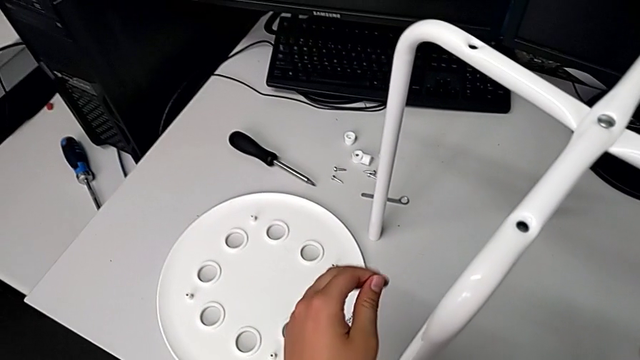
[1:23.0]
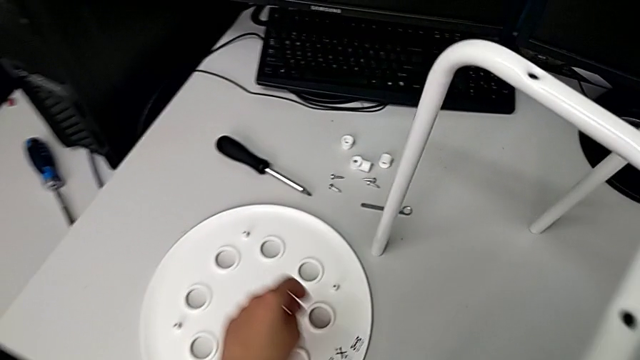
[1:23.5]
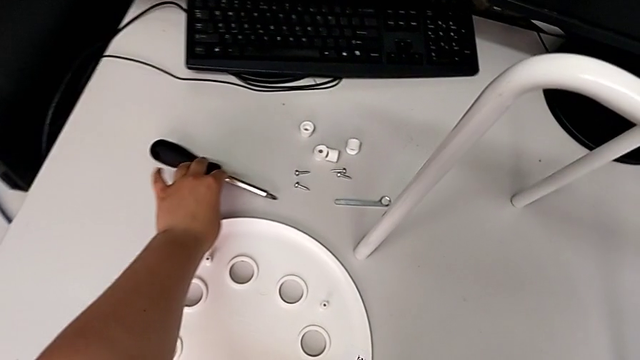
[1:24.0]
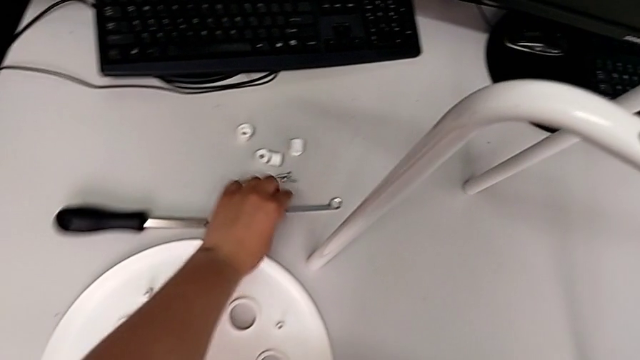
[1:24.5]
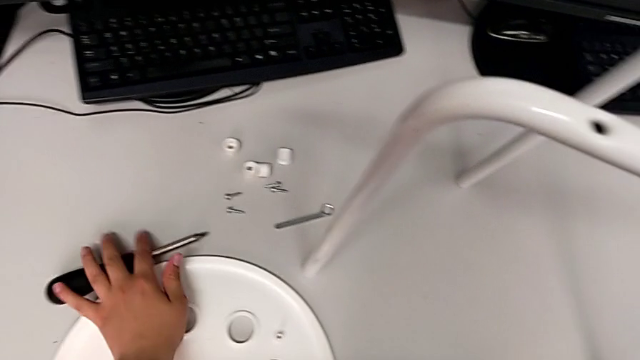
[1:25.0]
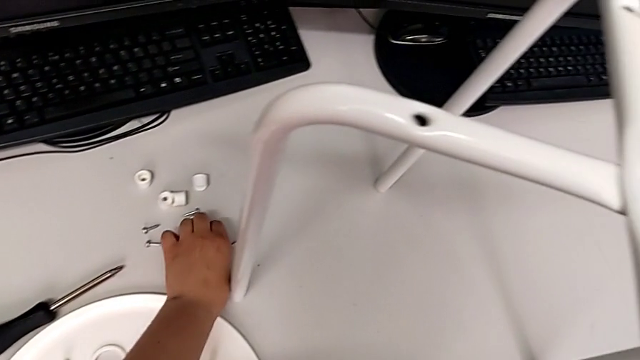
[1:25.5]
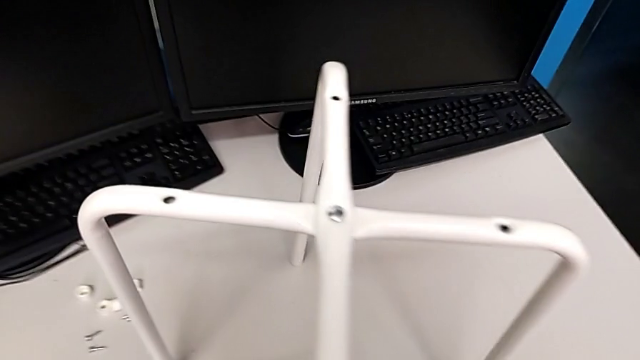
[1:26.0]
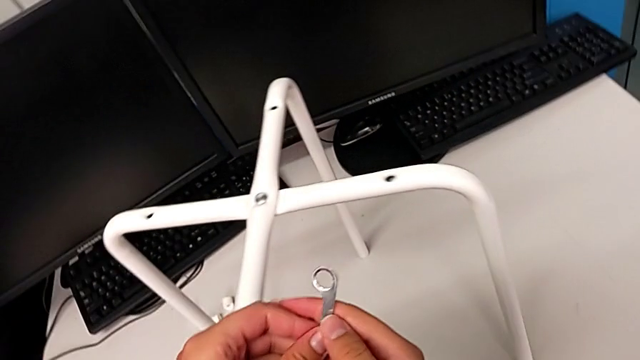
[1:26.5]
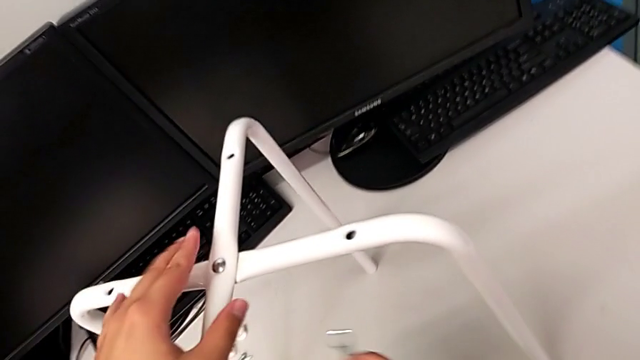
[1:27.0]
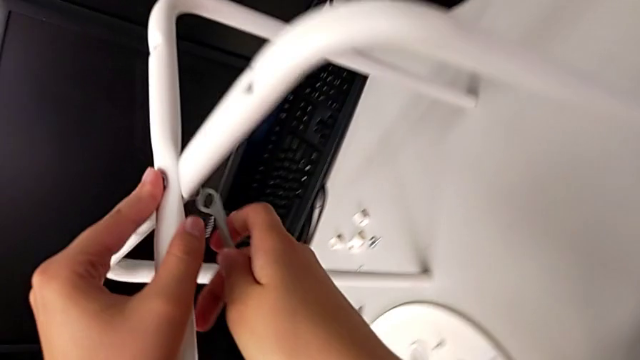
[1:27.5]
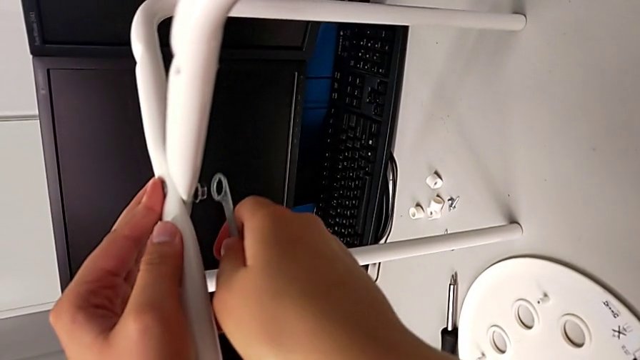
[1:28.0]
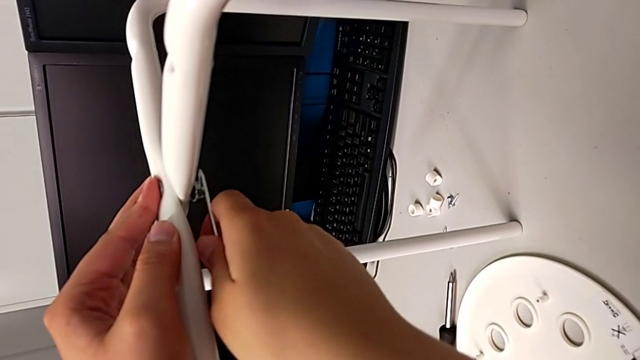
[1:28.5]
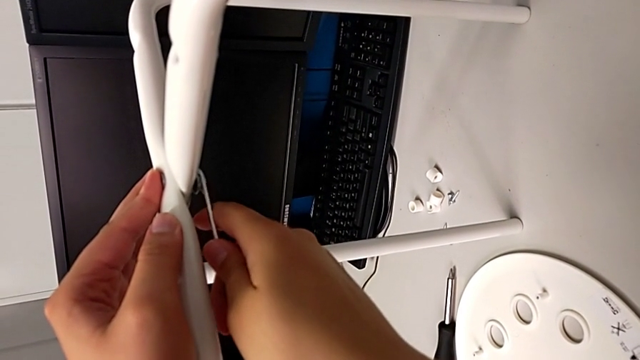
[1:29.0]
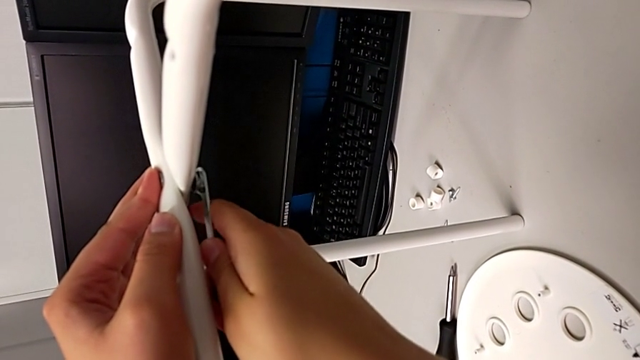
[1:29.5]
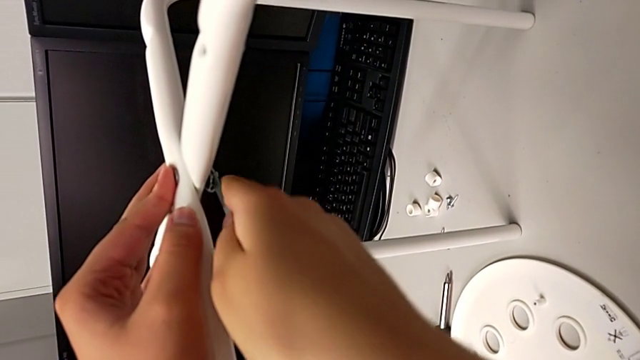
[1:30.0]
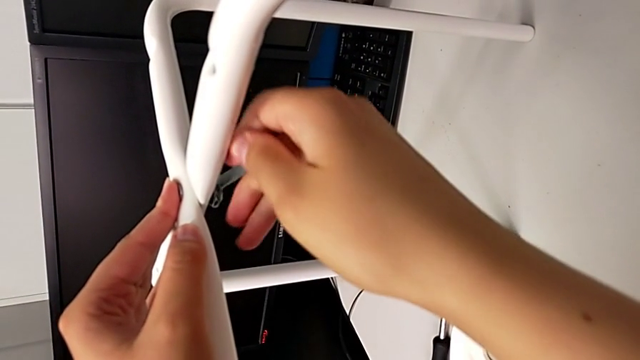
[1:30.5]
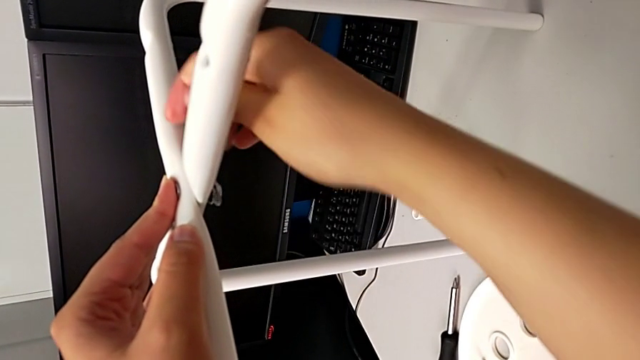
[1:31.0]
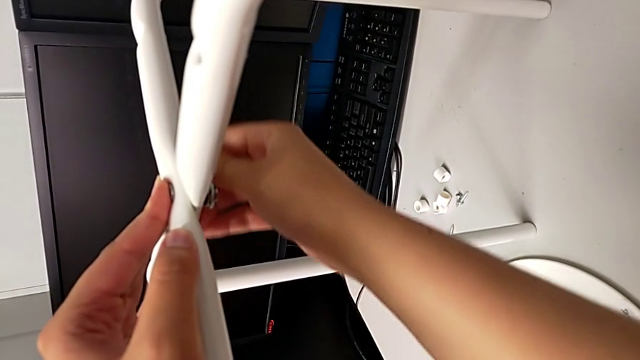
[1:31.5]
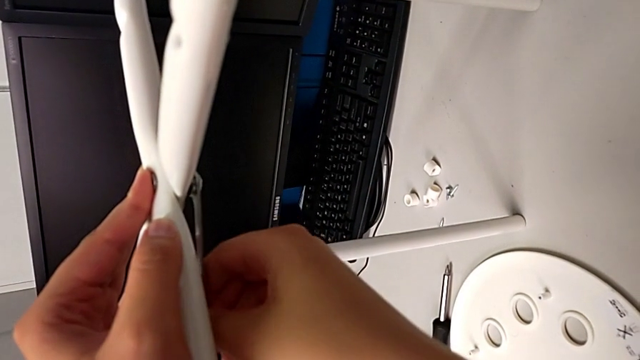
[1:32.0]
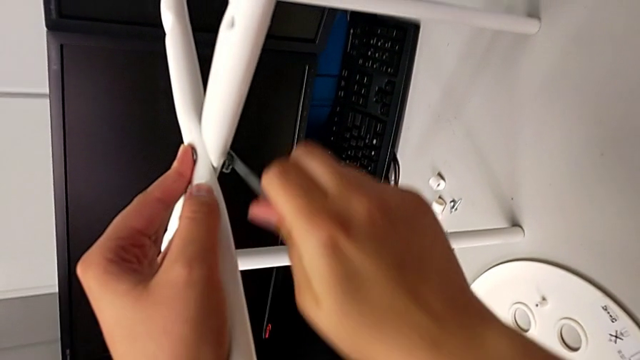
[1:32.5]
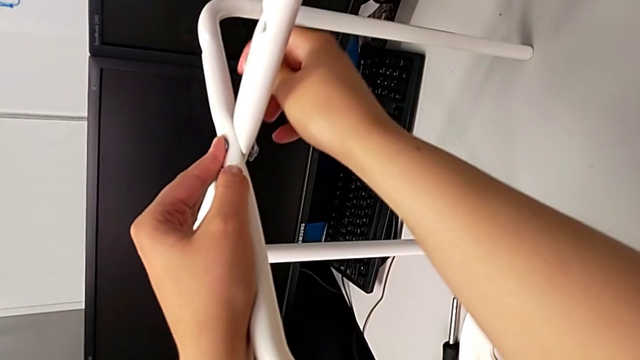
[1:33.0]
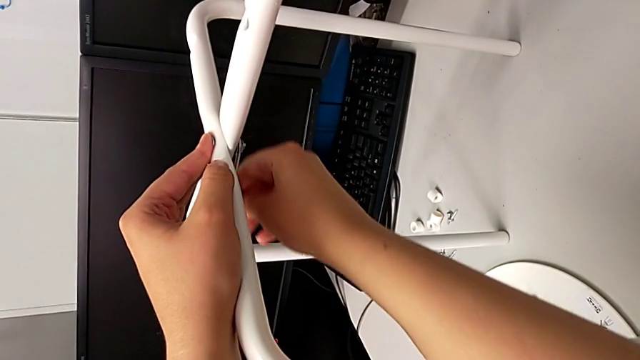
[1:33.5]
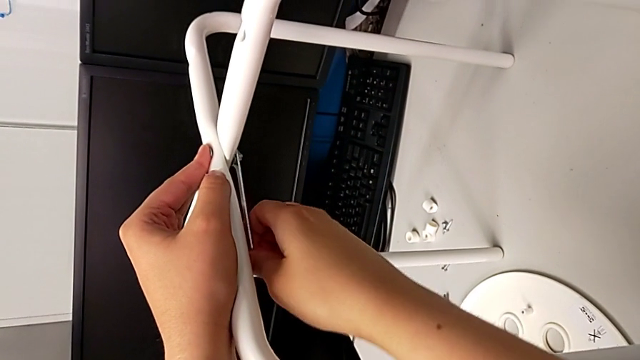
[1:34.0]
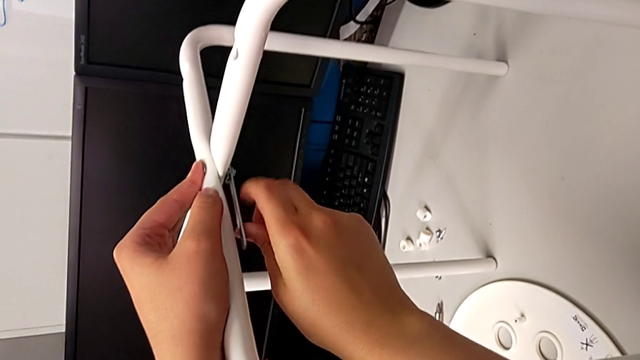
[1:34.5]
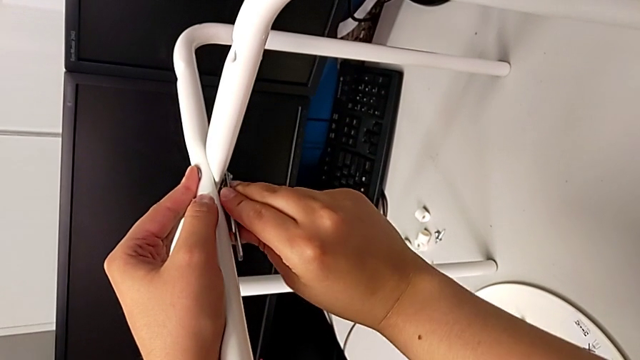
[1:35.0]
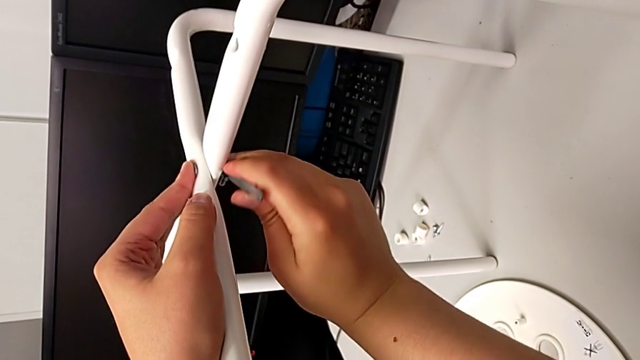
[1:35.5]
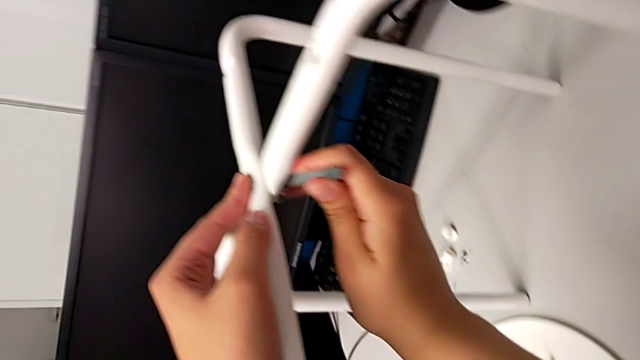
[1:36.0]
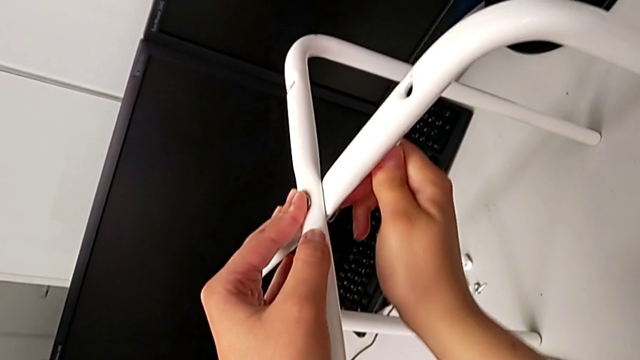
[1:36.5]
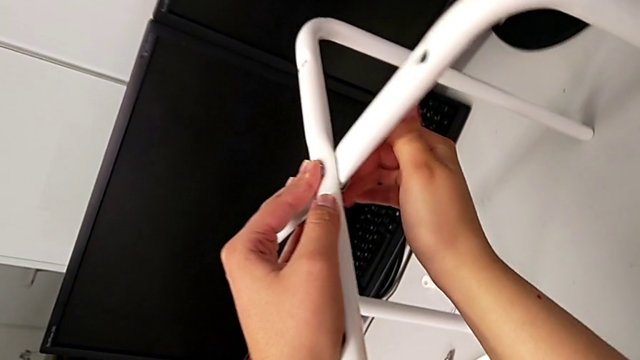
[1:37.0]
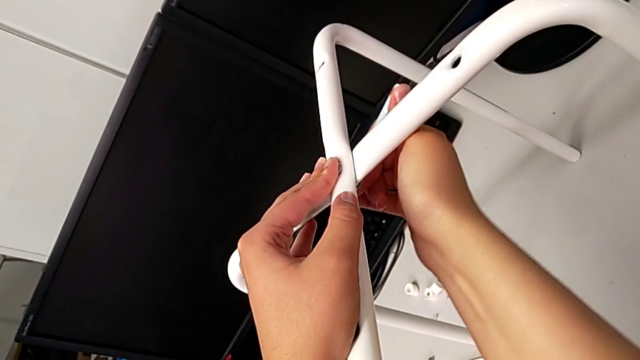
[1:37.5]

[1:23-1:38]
The camera wearer is assembling the legs. They wrongly grab the screwdriver, grab the Allen wrench, lift it, insert it, hold the leg and begin to screw the hex nut.

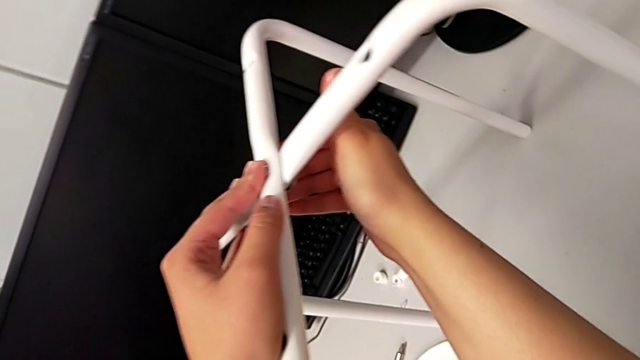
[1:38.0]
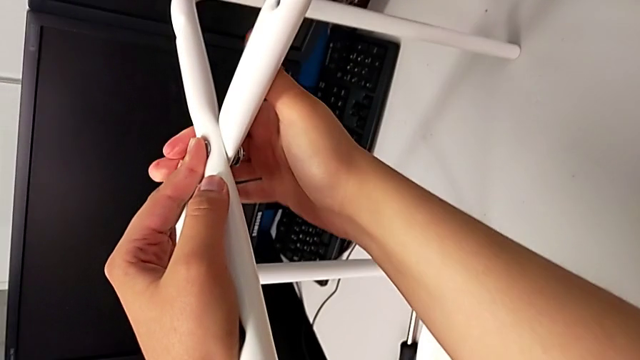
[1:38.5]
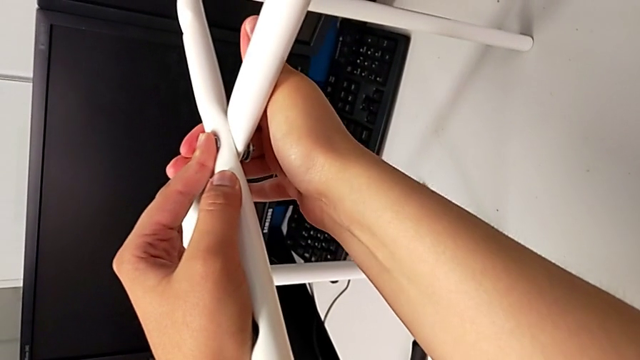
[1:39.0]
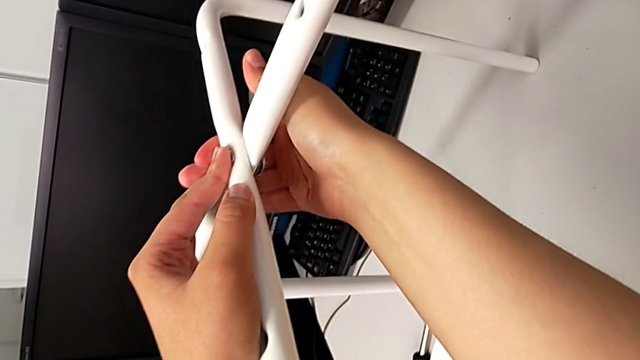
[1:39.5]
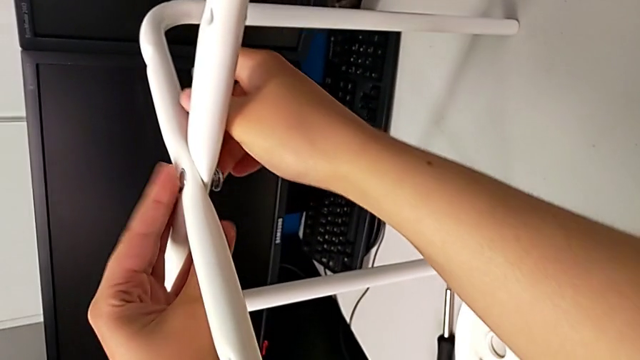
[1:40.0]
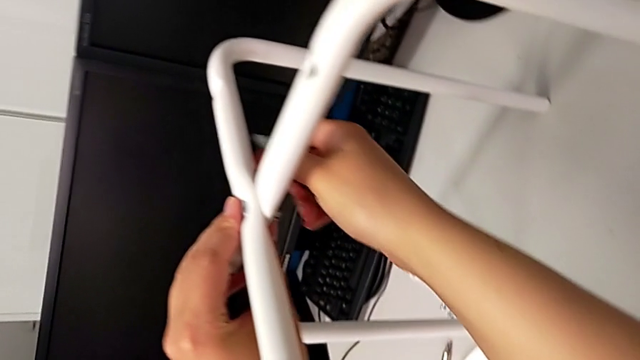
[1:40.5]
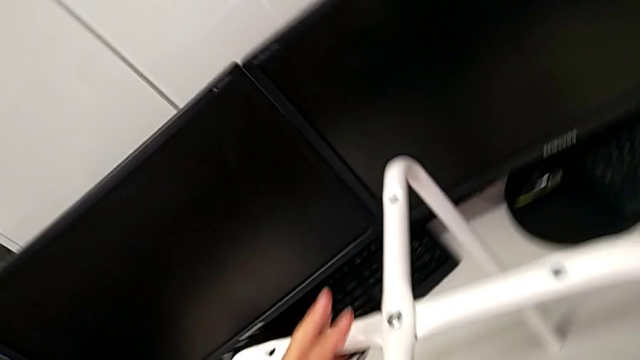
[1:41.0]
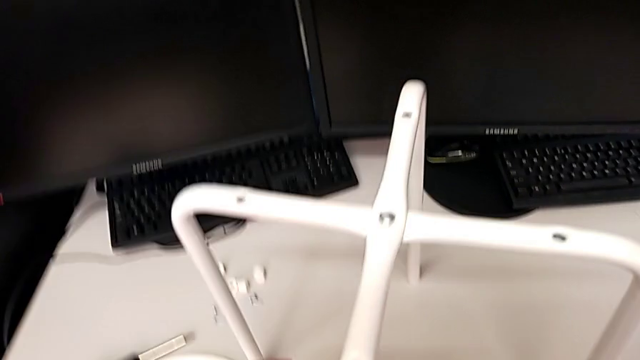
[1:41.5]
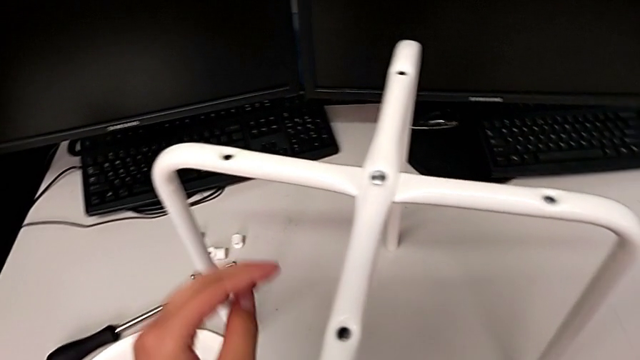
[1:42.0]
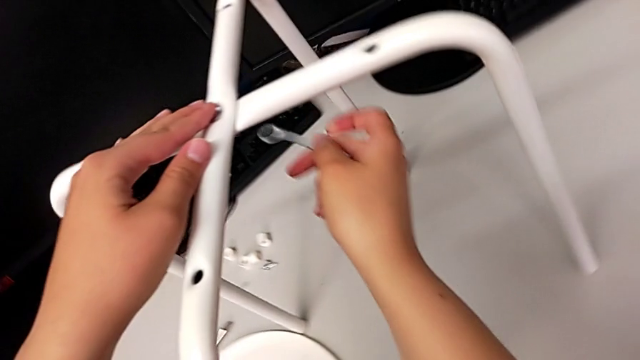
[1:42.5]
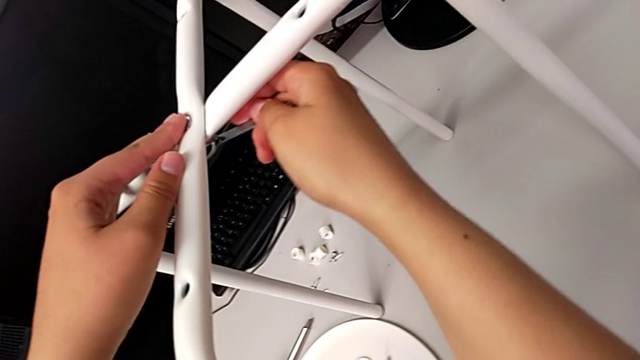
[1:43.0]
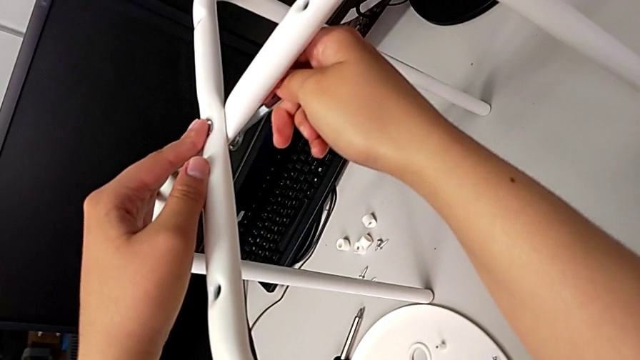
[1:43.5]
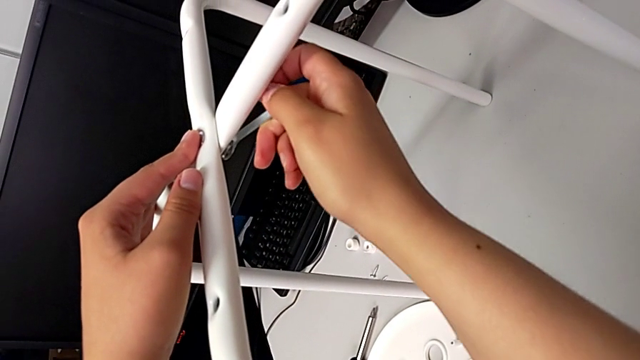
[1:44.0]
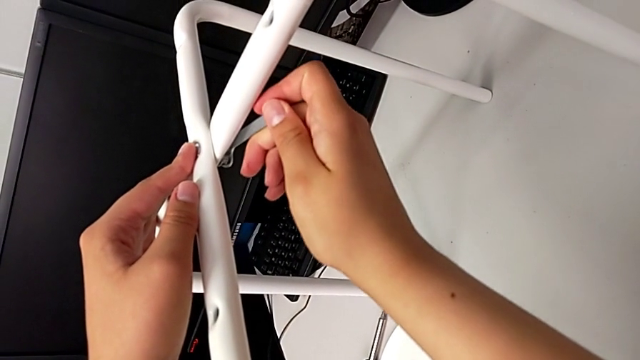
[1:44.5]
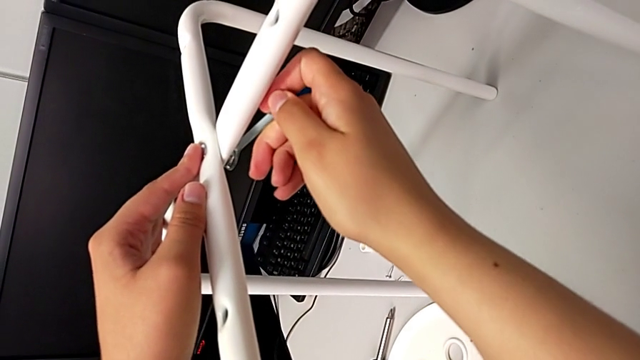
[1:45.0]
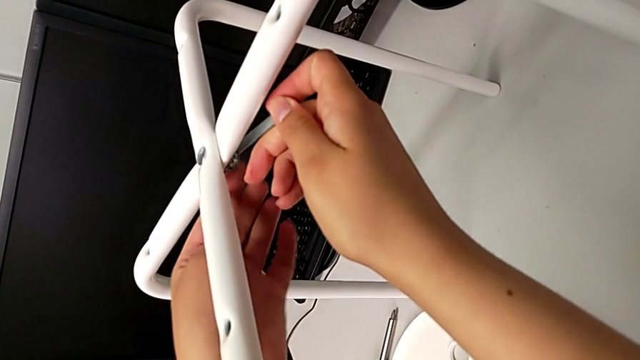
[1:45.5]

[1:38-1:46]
The camera wearer is assembling the legs. They screw the hex nut and hold the leg. They wrongly withdraw the Allen wrench and drop the leg. They grab the leg and hold it.
